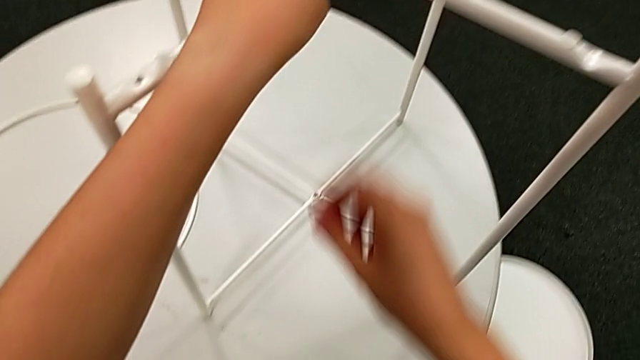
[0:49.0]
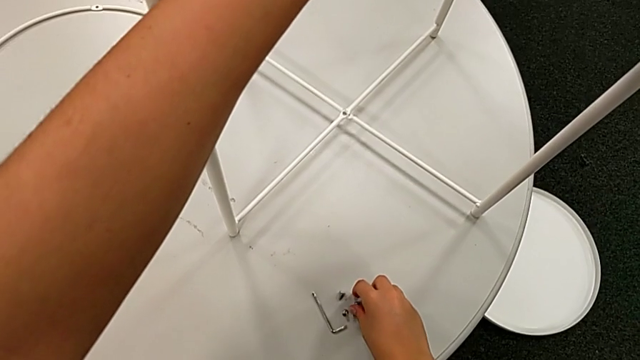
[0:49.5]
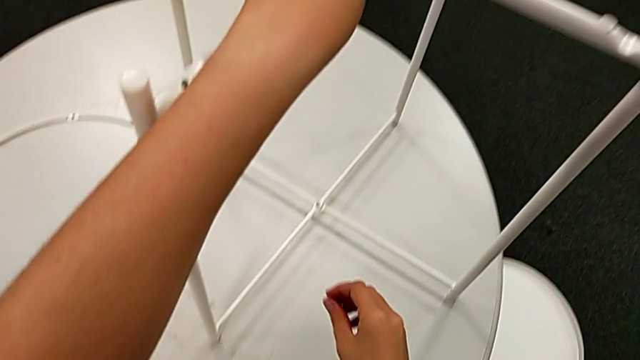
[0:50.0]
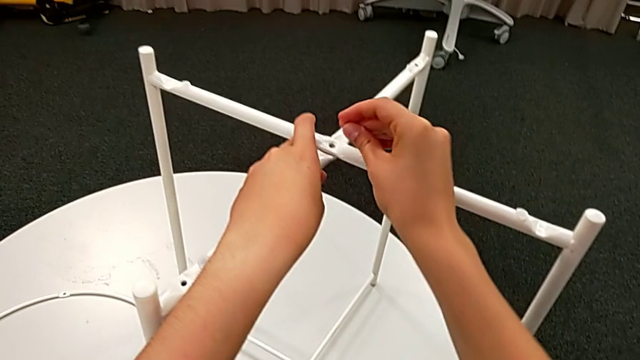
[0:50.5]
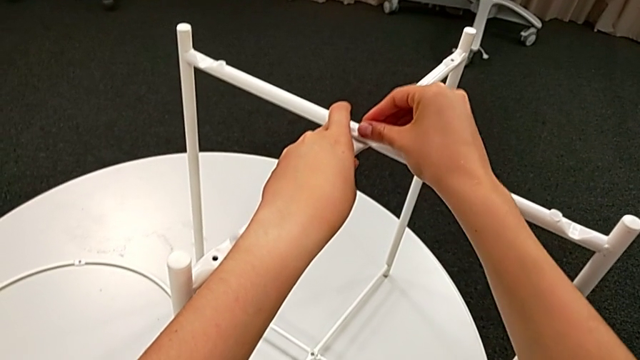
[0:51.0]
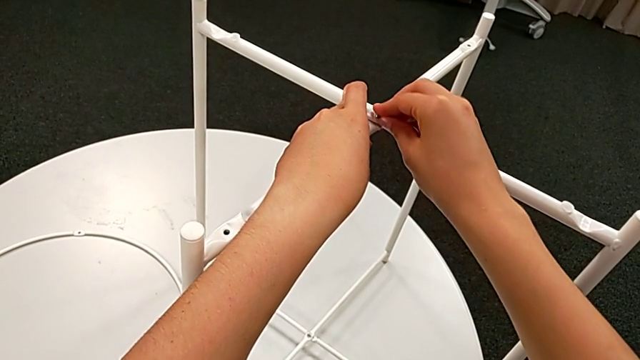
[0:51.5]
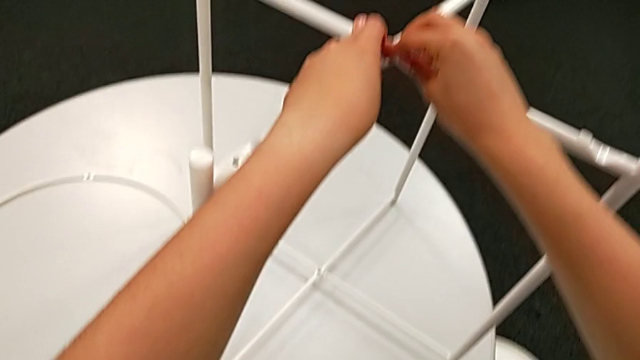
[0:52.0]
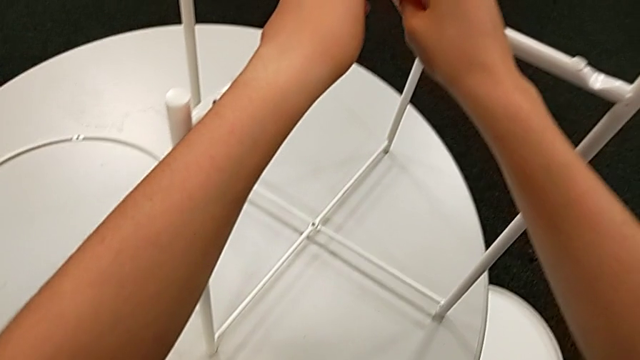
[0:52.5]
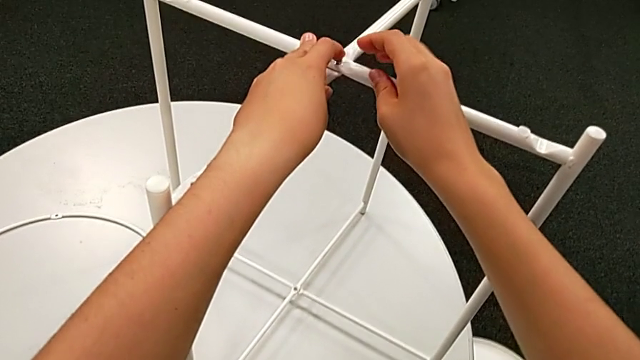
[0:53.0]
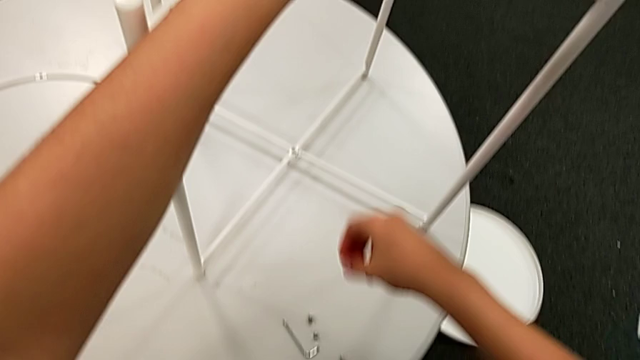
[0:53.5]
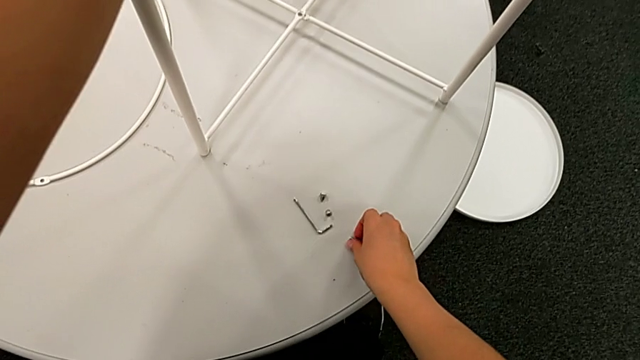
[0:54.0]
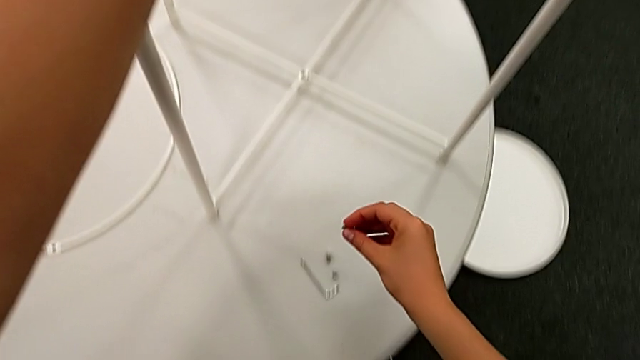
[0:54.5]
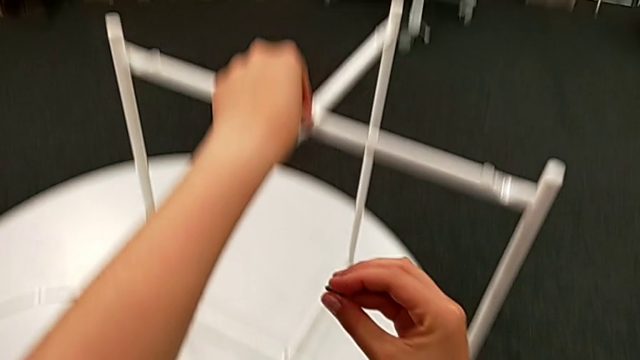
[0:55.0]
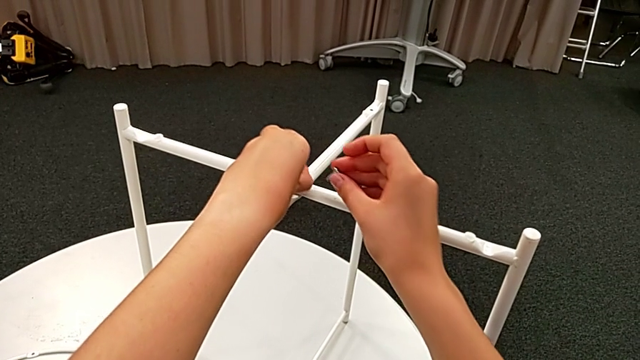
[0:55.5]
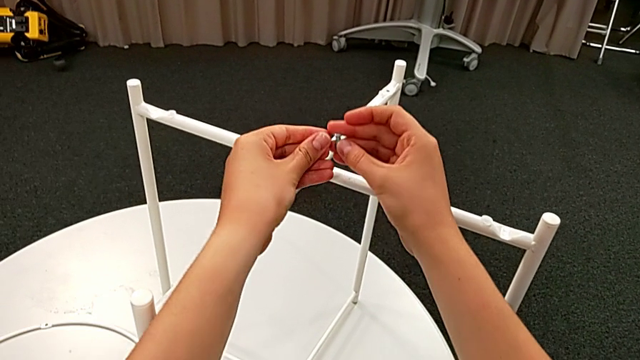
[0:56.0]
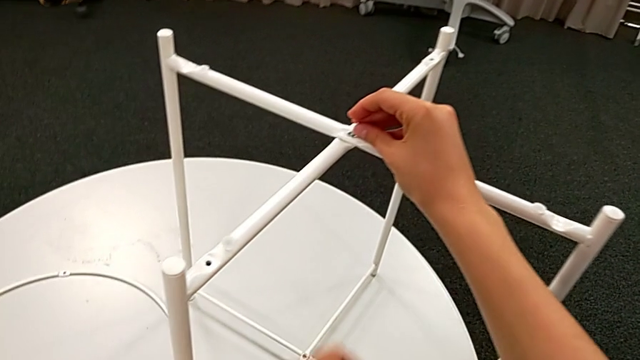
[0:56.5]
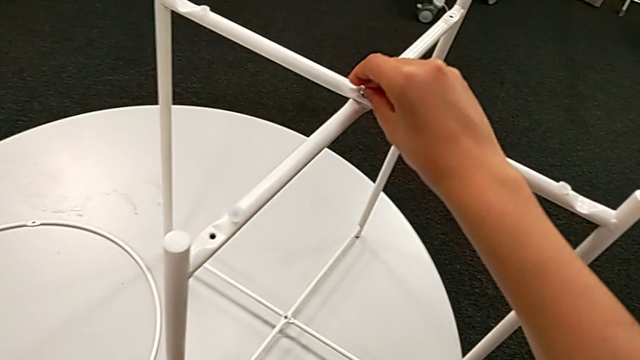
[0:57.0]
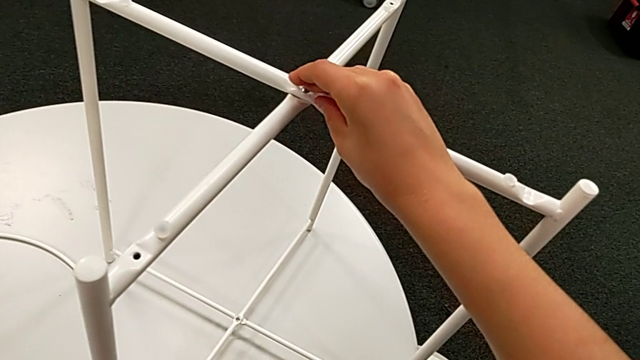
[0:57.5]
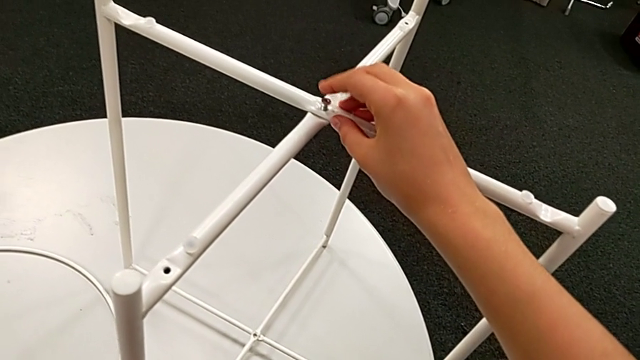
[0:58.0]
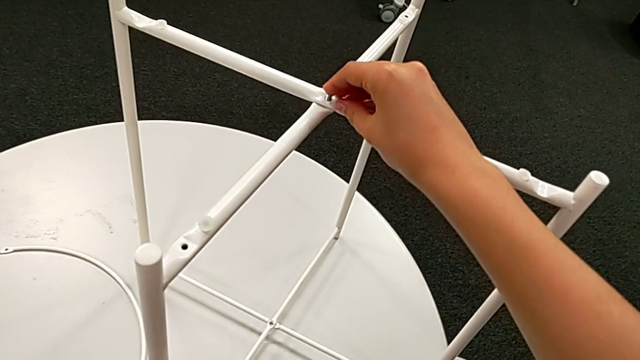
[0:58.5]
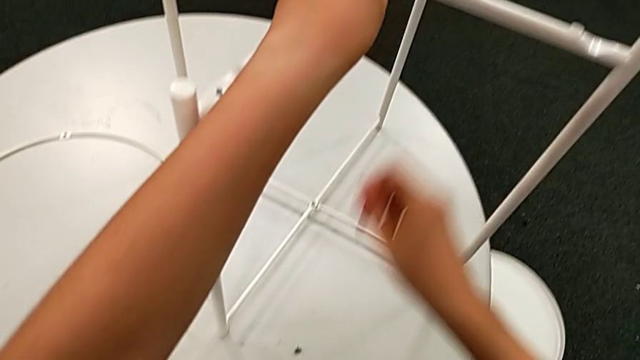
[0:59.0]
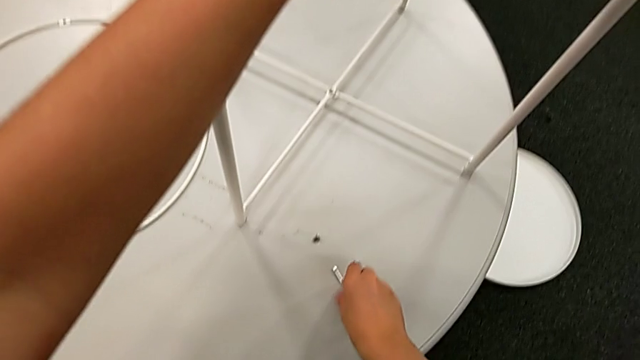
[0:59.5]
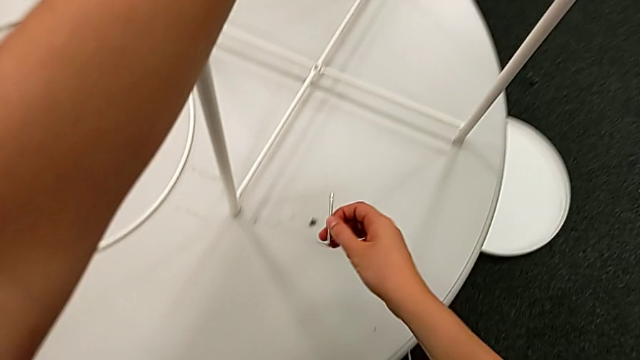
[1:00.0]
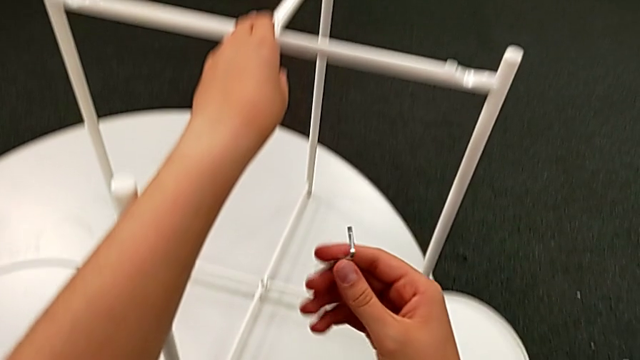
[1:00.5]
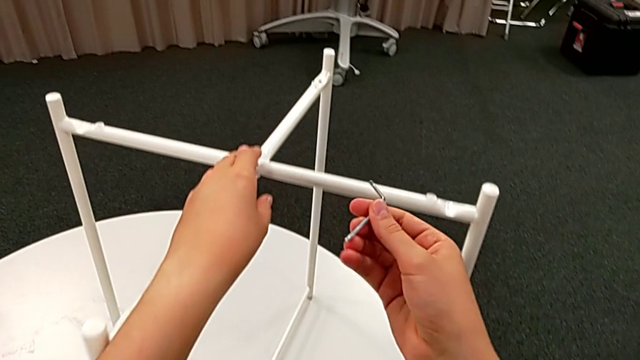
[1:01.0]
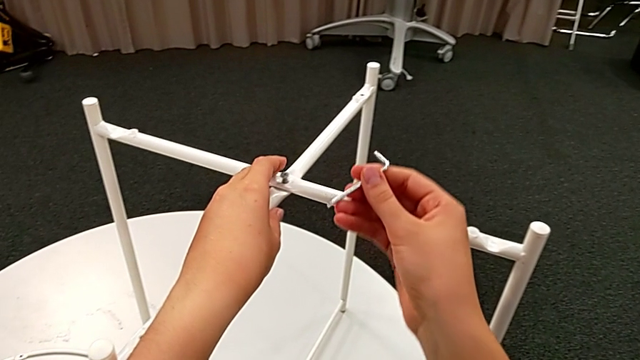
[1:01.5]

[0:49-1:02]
The camera wearer is assembling the top screw. They grab the hex socket head, wrongly insert it, inspect it, grab it, withdraw it, insert it, grab the Allen wrench and inspect it.

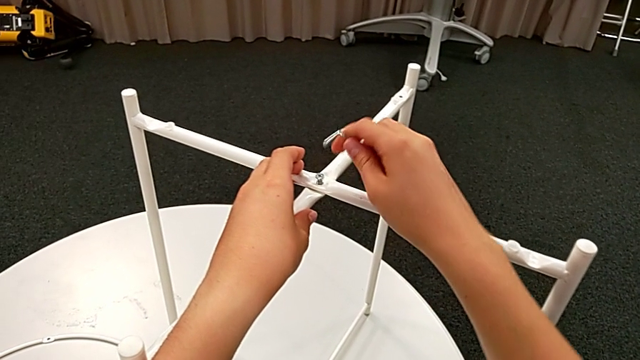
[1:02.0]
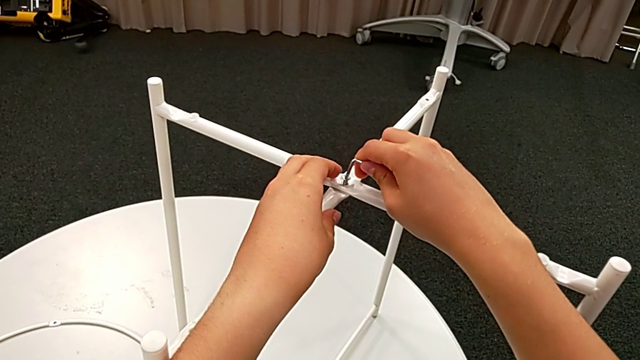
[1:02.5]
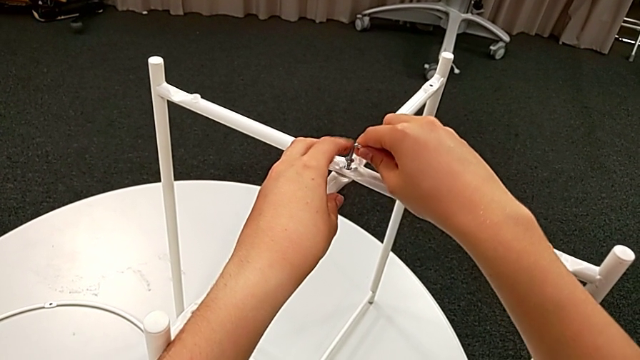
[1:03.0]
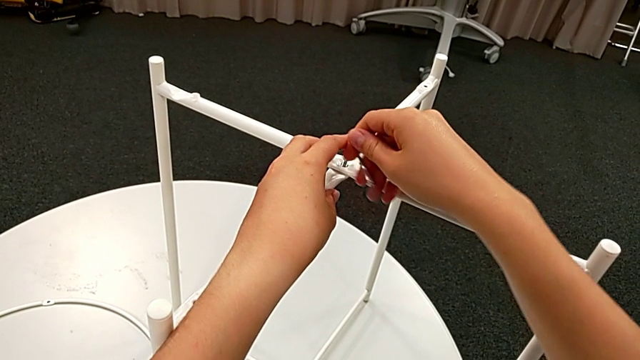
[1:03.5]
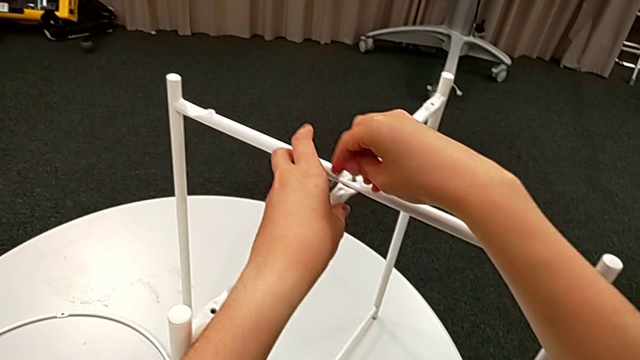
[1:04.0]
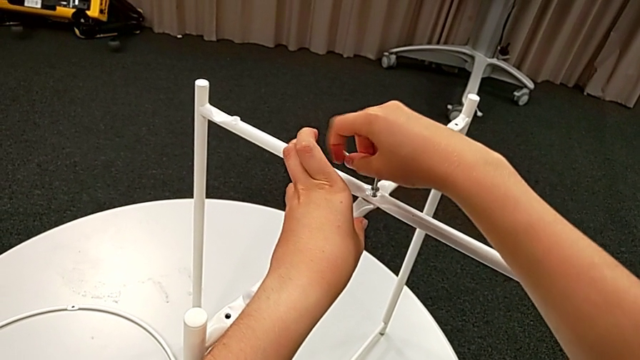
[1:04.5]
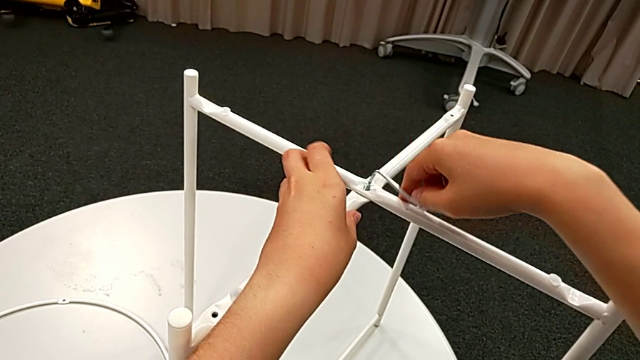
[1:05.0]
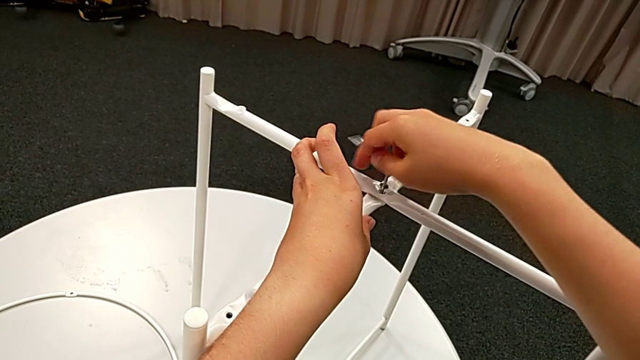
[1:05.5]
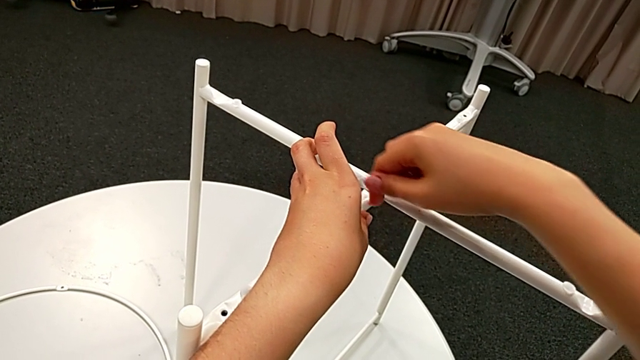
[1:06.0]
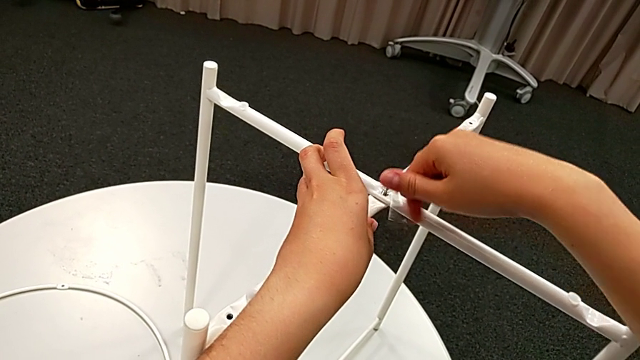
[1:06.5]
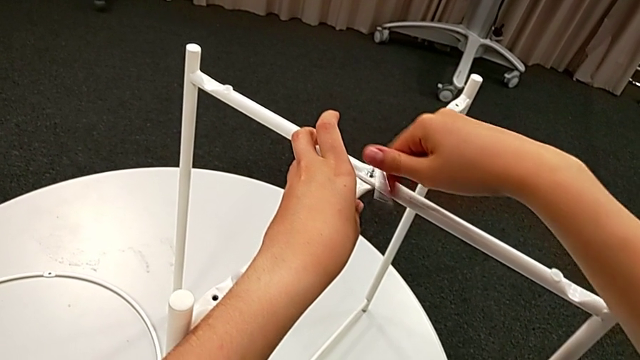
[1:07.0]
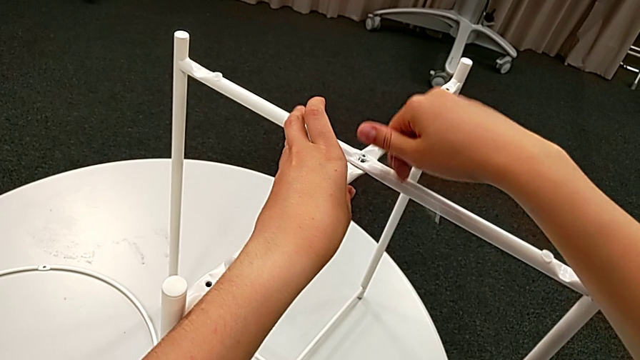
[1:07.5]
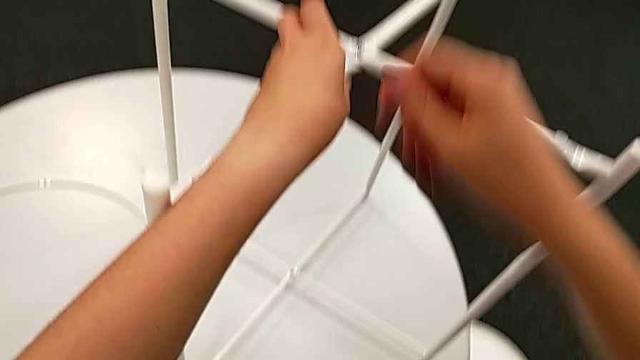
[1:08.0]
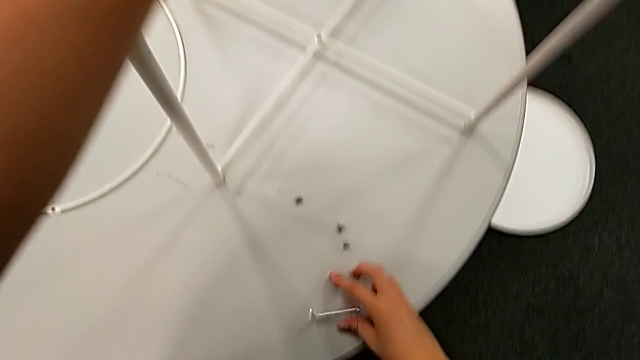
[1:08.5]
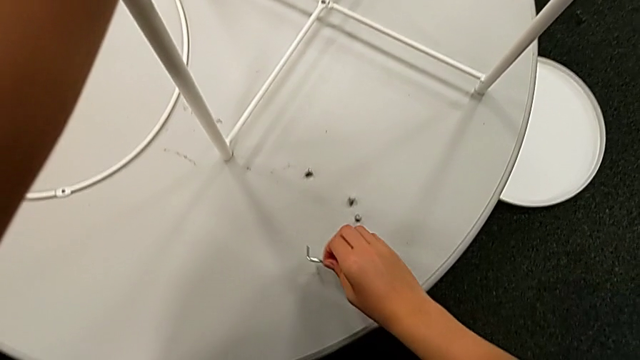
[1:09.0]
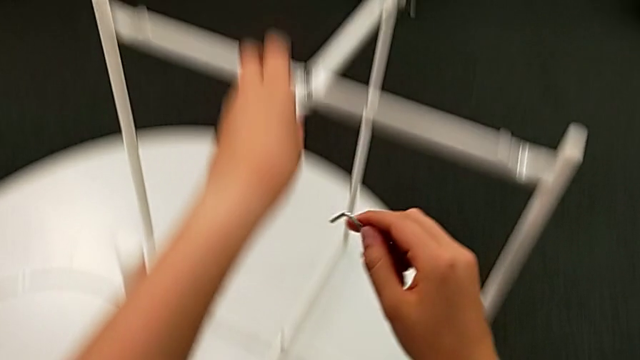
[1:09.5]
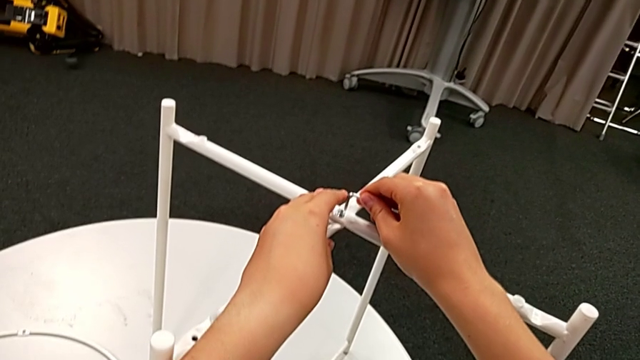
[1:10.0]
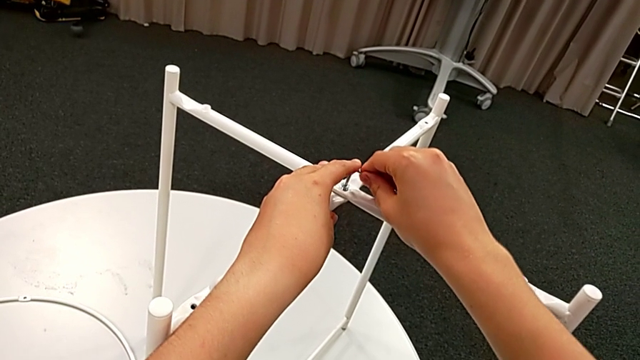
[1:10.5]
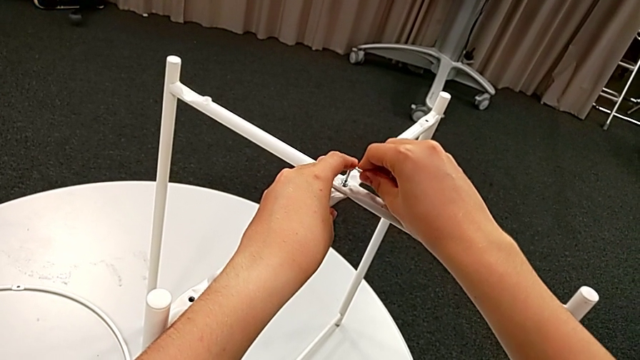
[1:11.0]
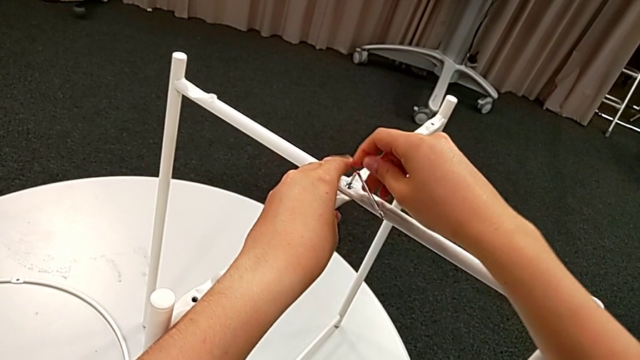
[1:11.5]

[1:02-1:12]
The camera wearer is assembling the top screw. They insert the Allen wrench, screw the hex socket head, wrongly drop the Allen wrench, grab it and insert it.
